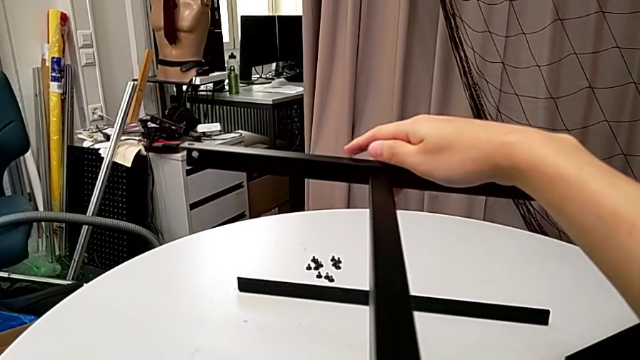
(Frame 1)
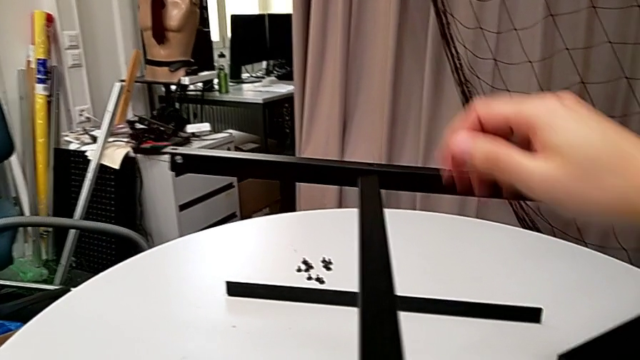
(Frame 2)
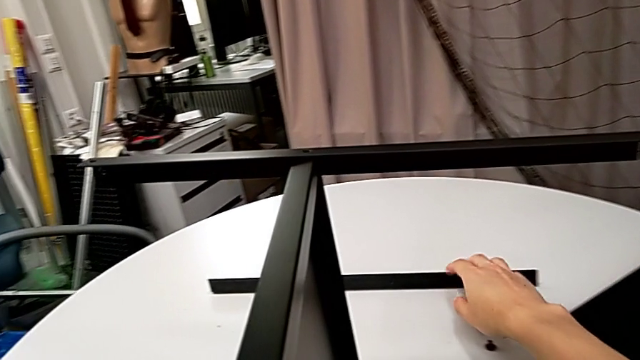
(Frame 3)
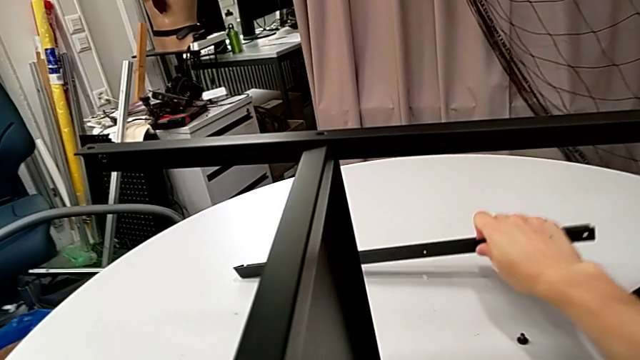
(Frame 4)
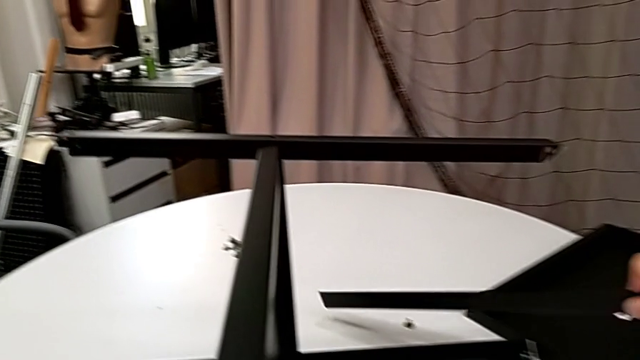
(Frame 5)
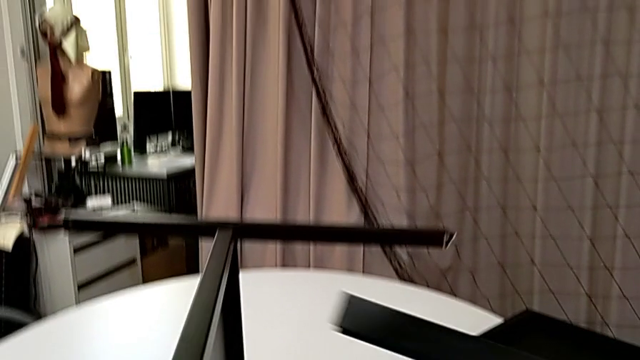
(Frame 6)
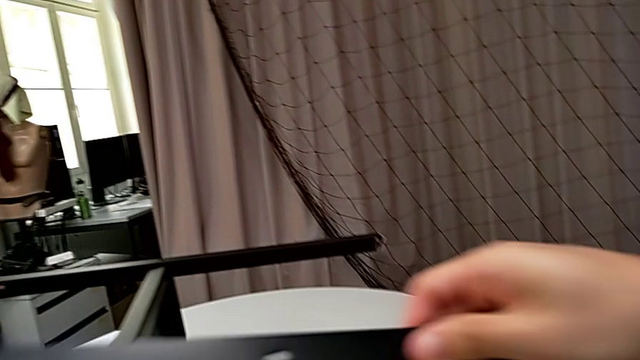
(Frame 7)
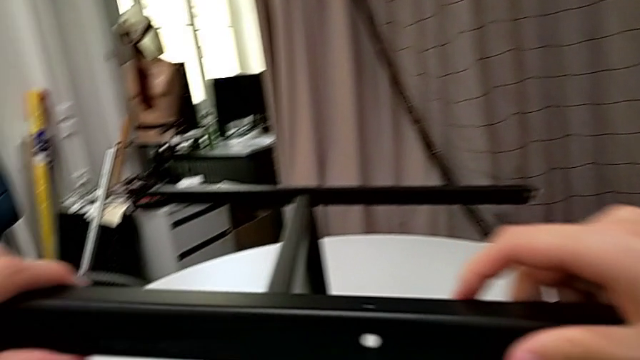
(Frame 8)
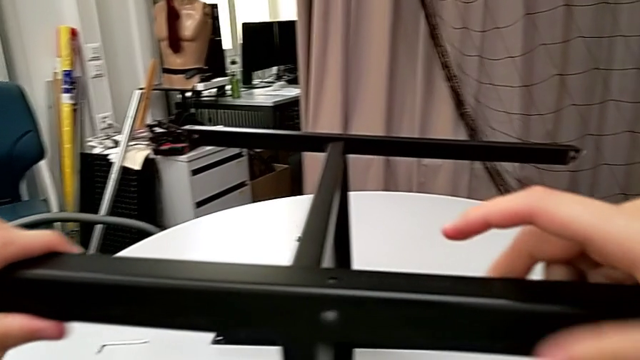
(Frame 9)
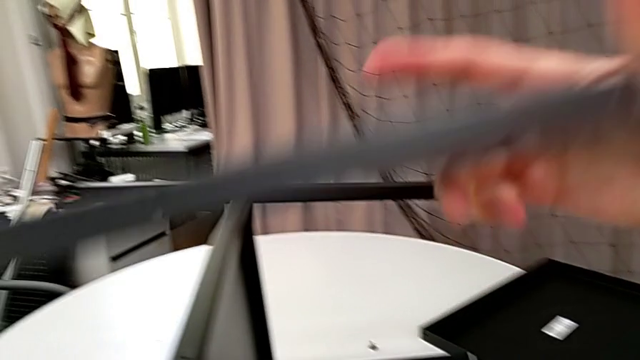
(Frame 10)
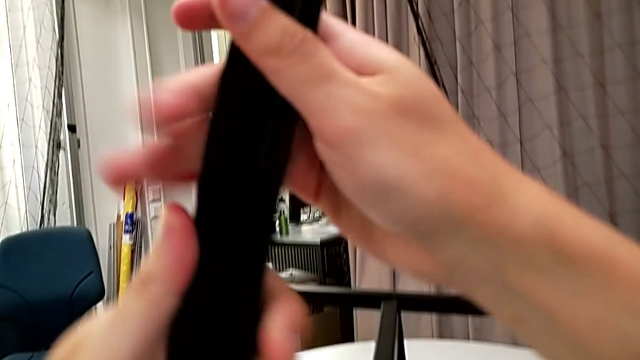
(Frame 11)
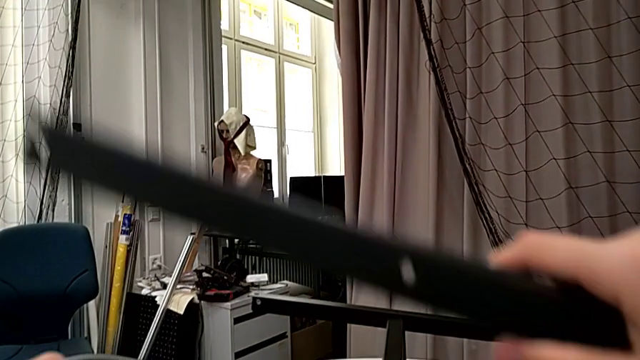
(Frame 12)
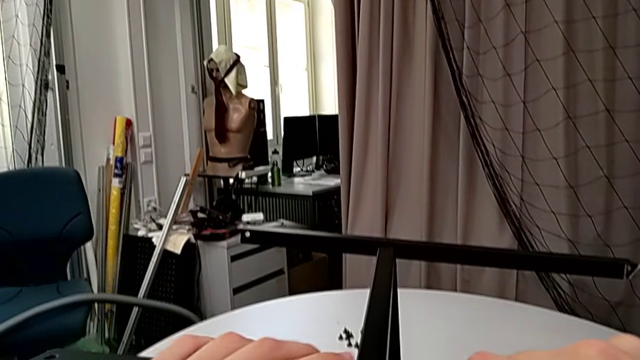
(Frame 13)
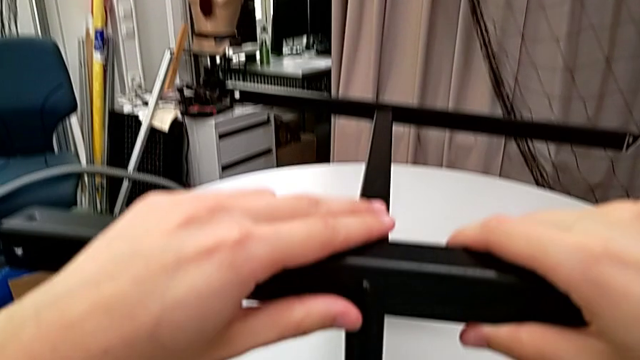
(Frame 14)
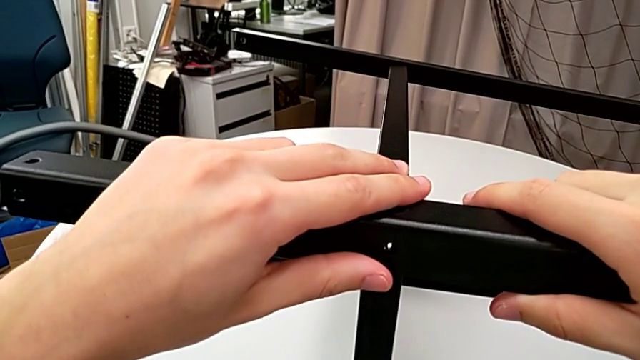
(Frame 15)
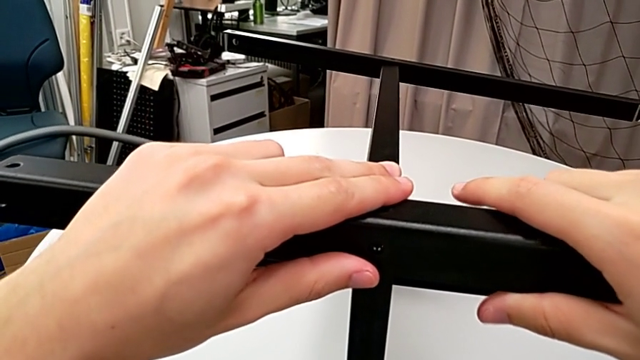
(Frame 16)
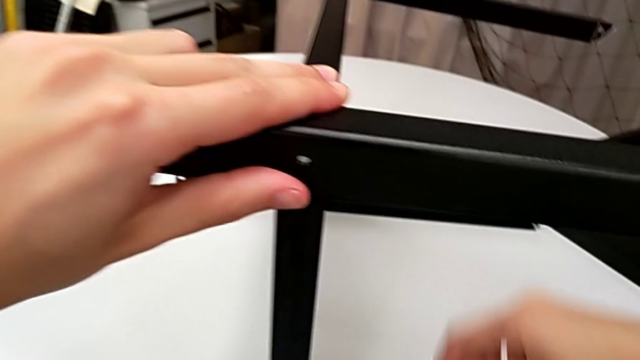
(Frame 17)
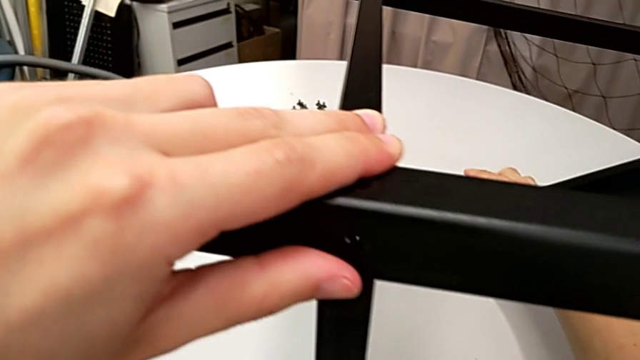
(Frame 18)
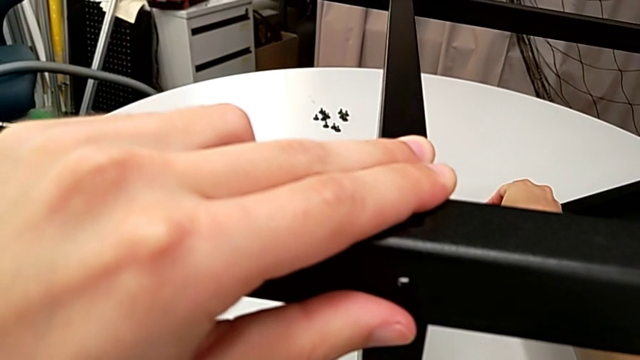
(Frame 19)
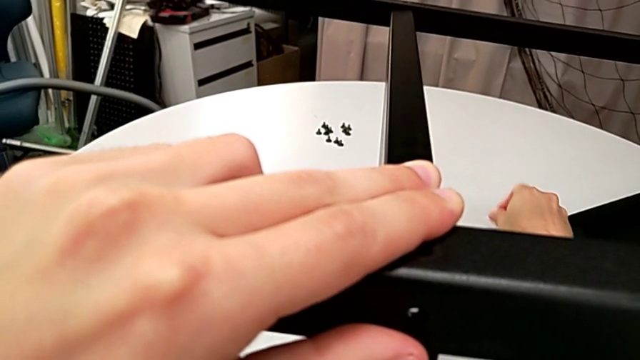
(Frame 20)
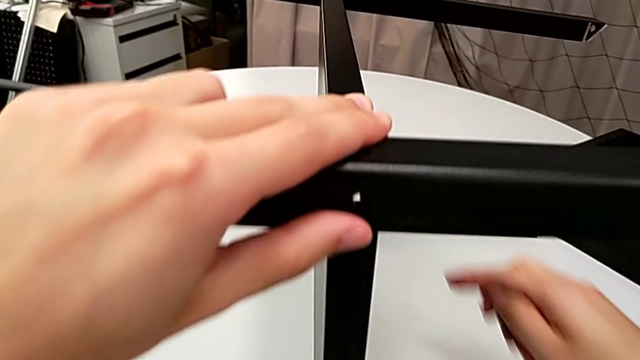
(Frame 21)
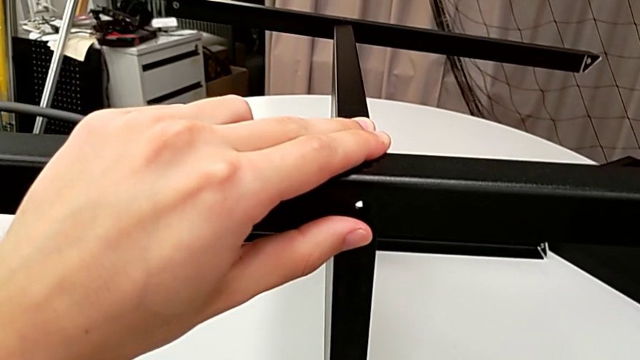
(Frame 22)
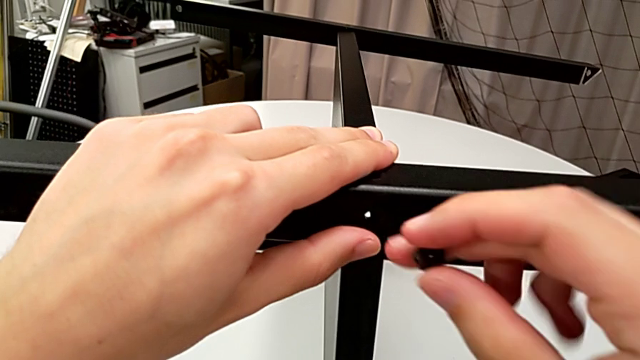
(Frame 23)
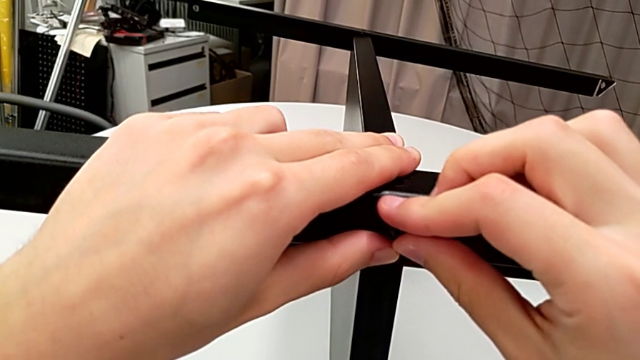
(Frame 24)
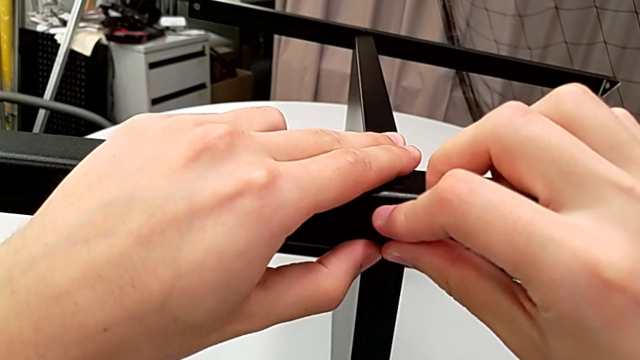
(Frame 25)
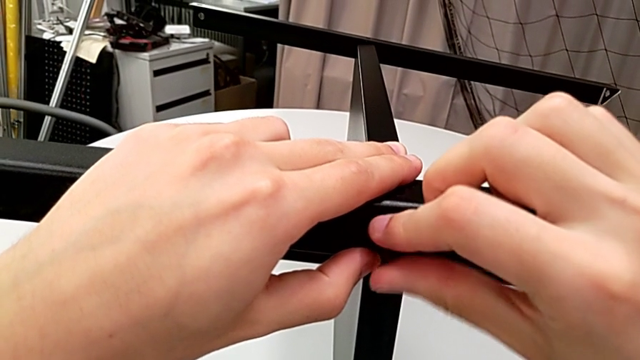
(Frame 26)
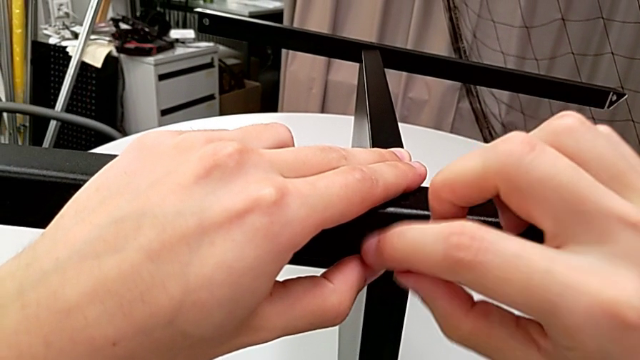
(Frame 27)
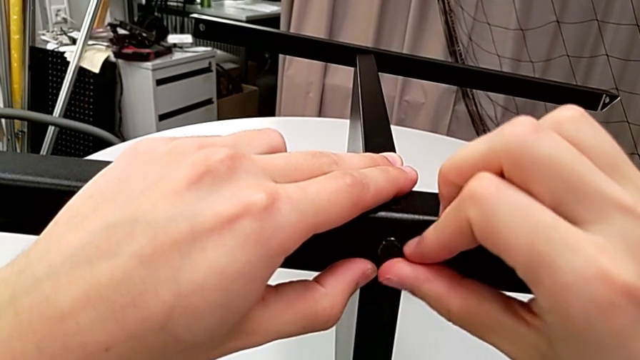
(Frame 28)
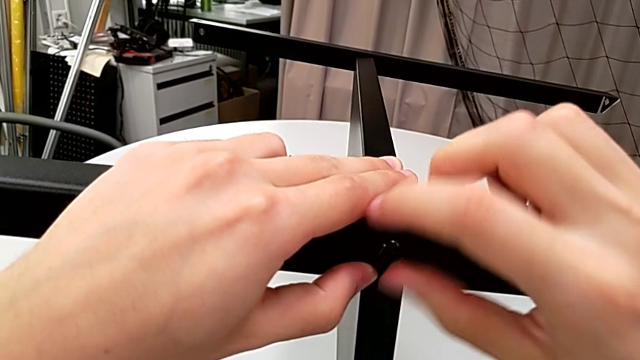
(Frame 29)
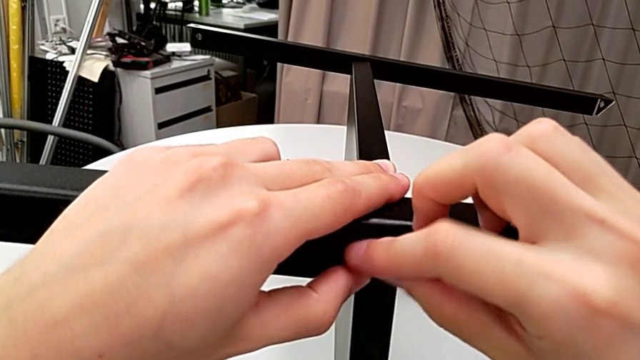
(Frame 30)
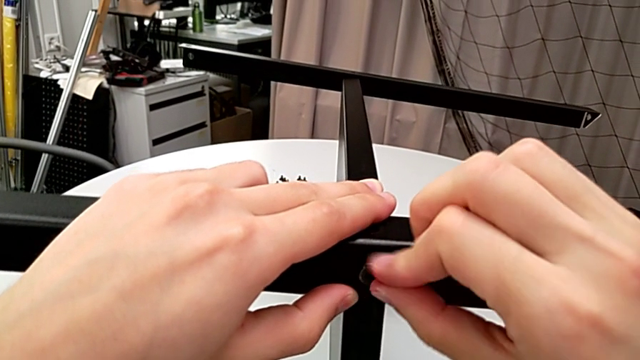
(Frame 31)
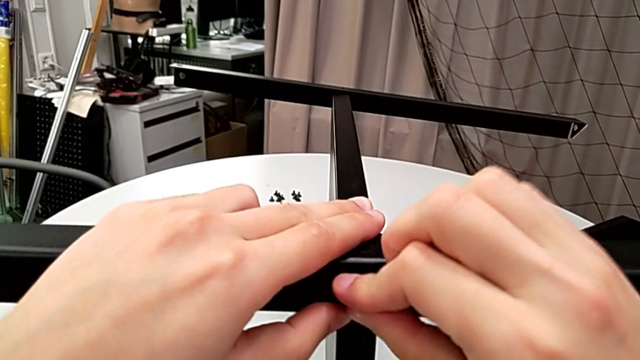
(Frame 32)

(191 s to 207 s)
The camera wearer screws the fourth leg to the bottom tray. They lift the leg, rotate it, align it, grab the hex socket head, insert it and screw it.

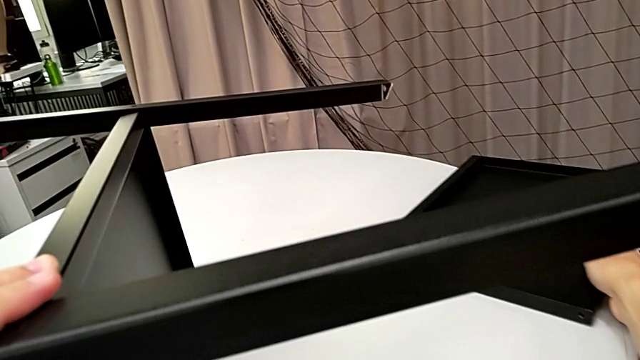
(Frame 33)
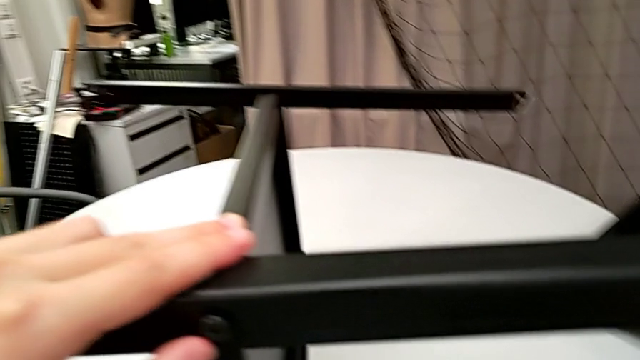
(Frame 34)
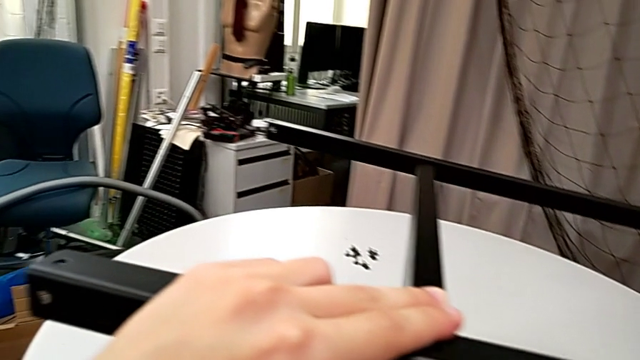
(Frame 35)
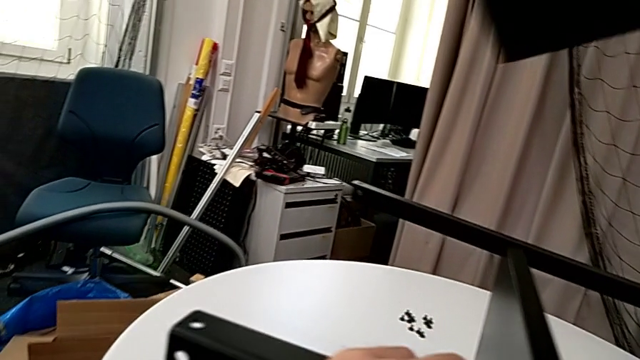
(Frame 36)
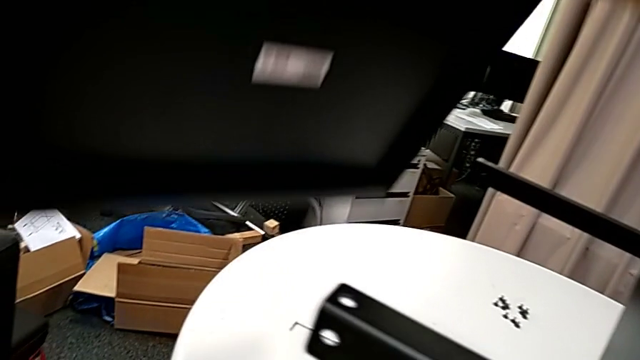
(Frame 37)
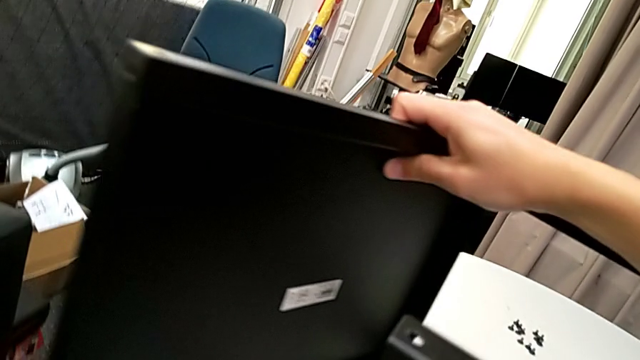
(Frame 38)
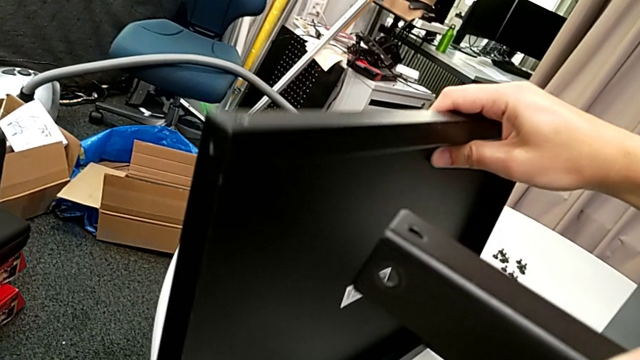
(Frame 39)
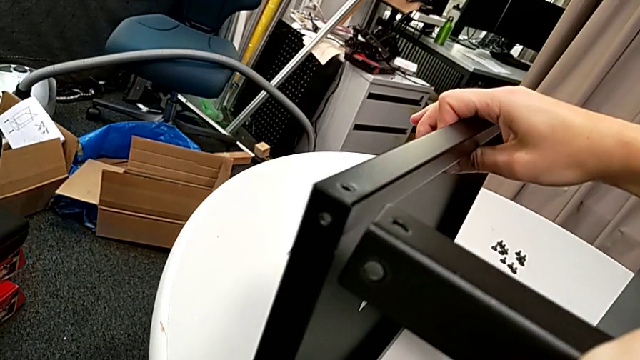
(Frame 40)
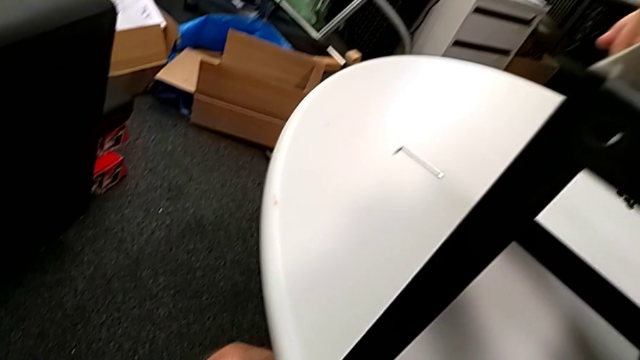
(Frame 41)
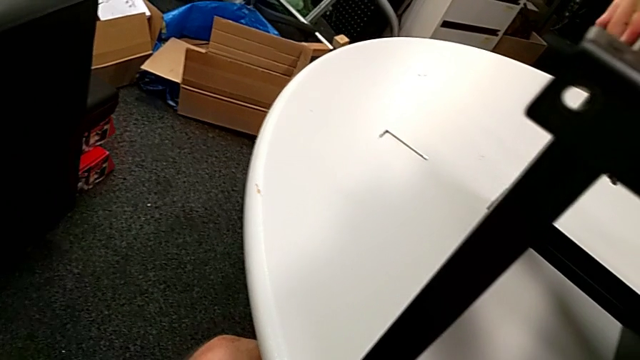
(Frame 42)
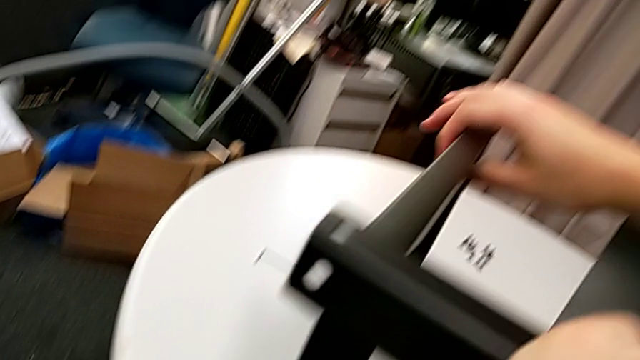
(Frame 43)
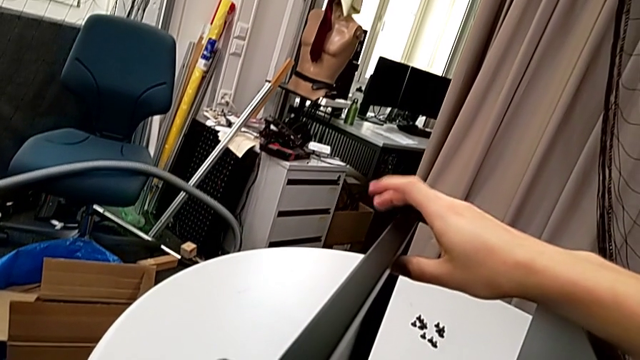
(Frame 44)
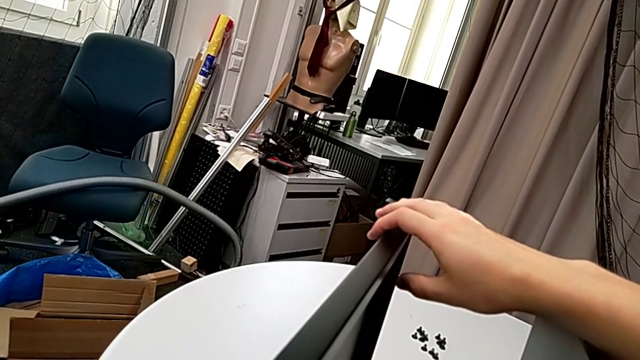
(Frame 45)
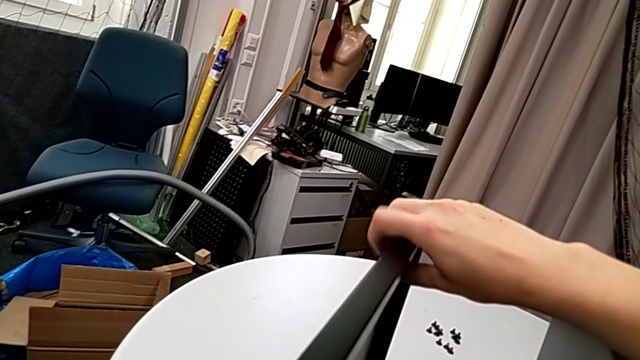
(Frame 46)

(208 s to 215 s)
The camera wearer is finishing screwing the remaining four screws for the bottom tray. They lift the tray and begin to wrongly align it.
